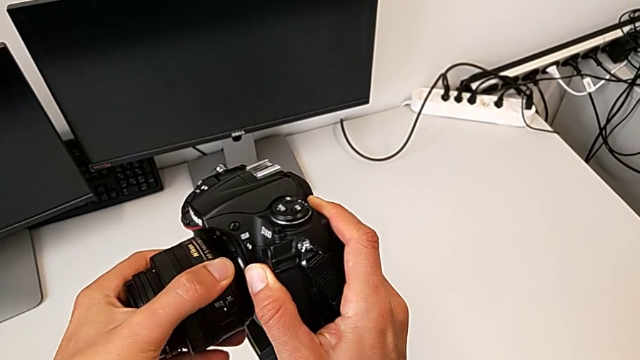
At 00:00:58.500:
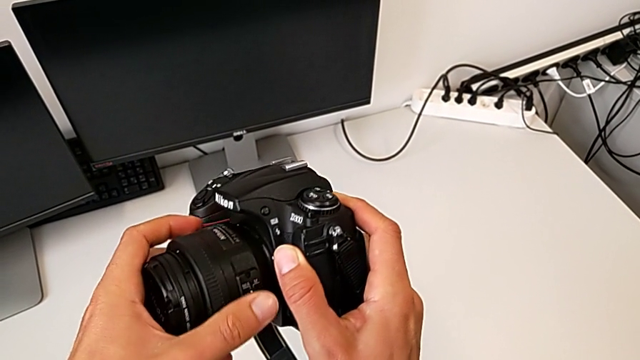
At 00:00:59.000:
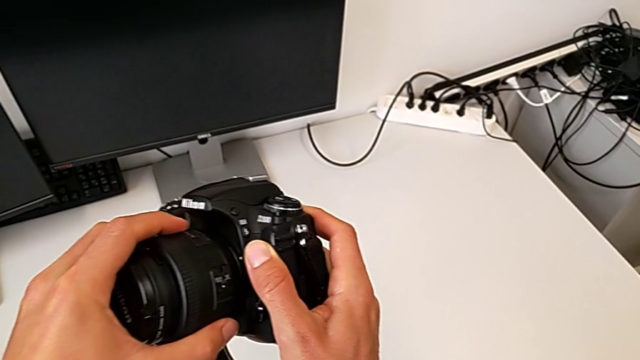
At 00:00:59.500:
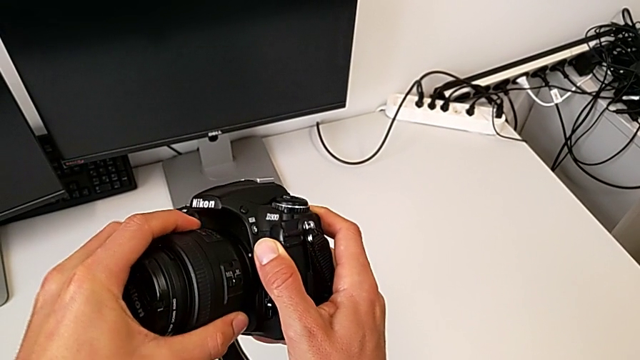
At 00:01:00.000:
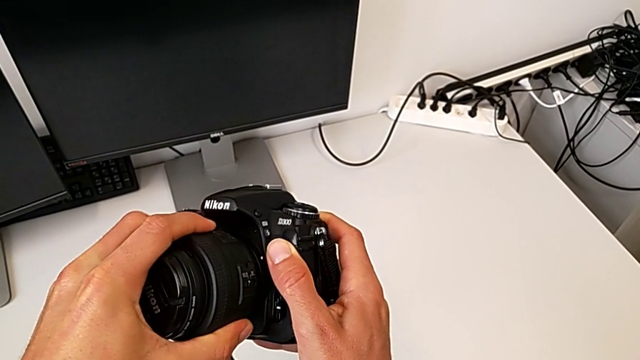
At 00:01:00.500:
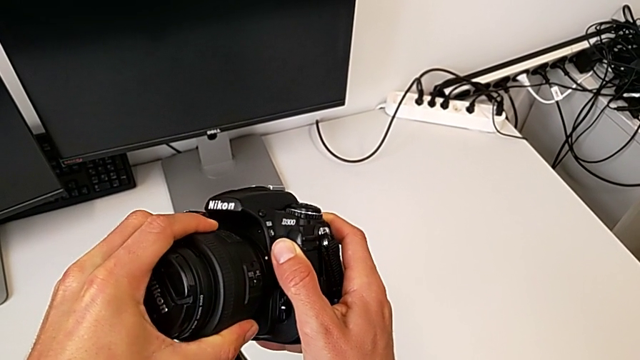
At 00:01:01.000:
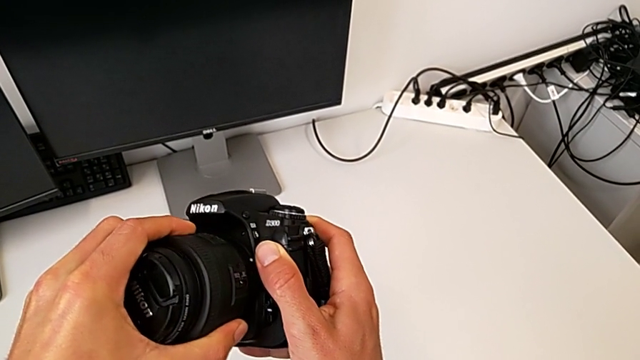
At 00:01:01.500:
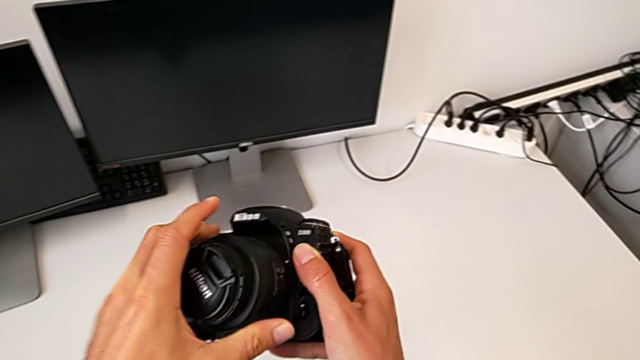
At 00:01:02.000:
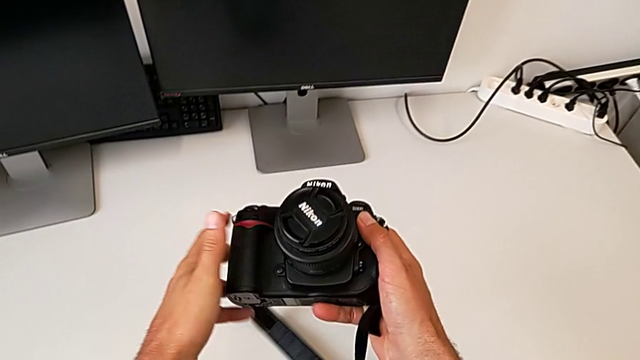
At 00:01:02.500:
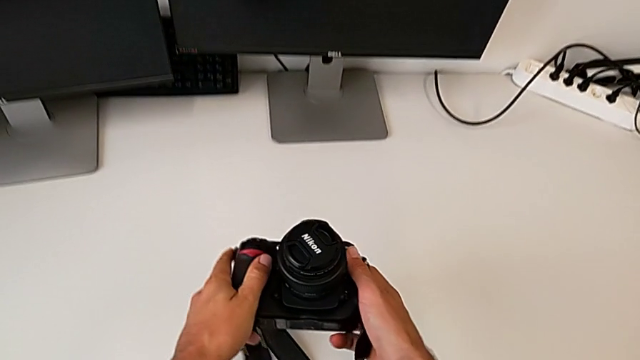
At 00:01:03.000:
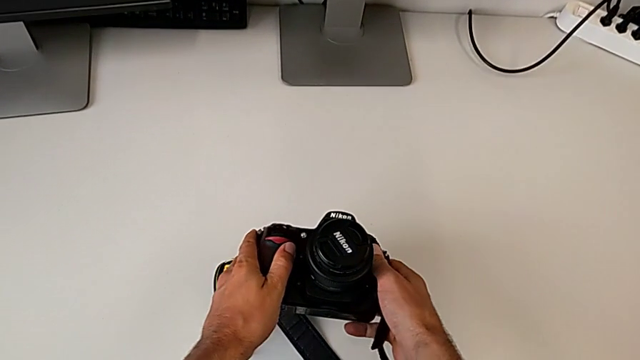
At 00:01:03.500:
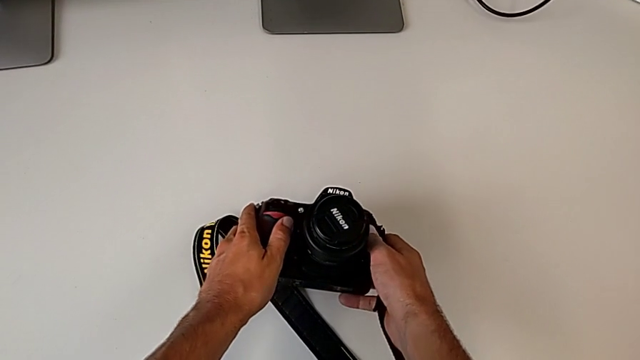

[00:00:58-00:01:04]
The camera wearer is assembling the lens onto the DSLR. They align the lens and place the DSLR.

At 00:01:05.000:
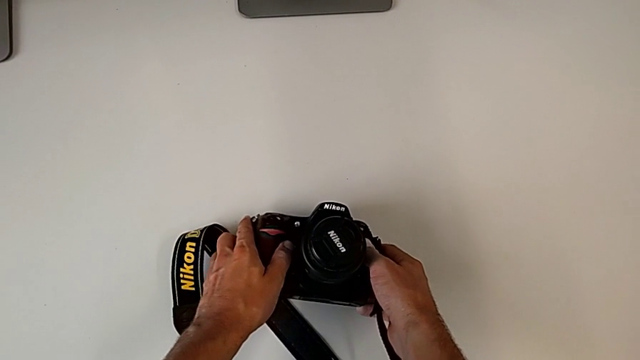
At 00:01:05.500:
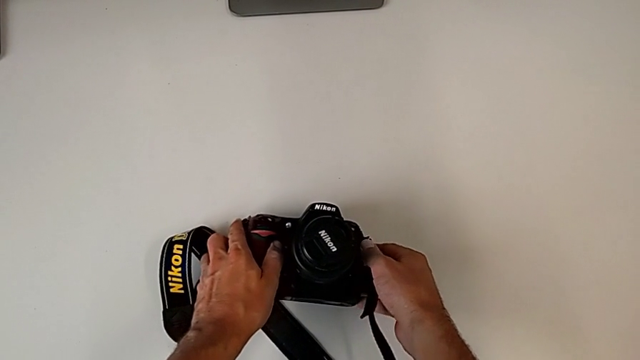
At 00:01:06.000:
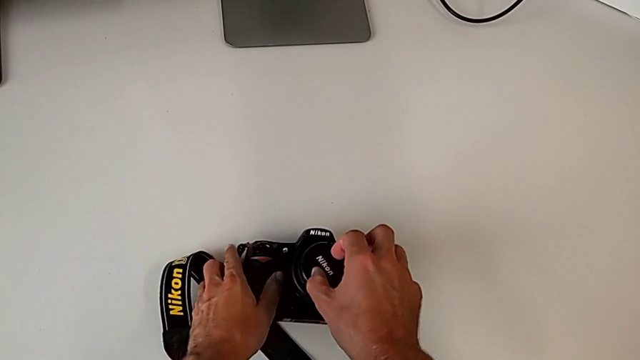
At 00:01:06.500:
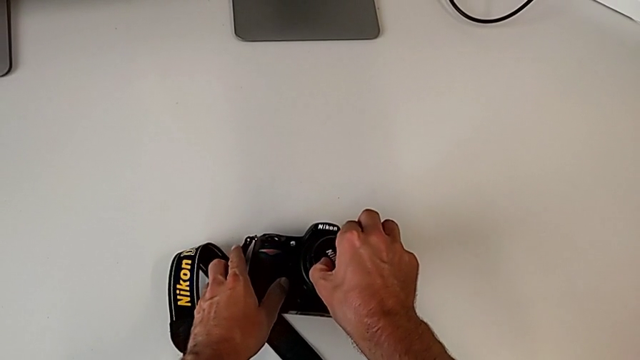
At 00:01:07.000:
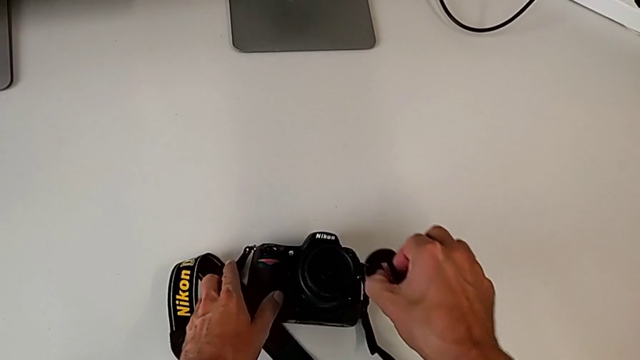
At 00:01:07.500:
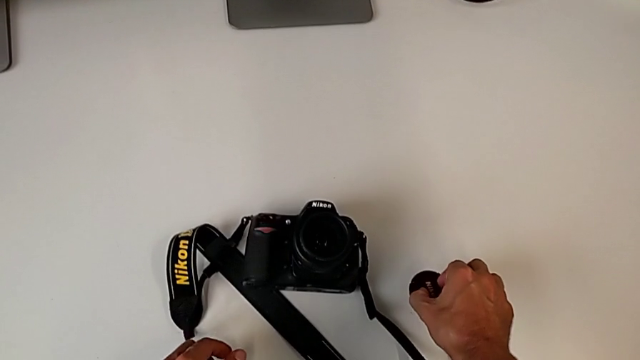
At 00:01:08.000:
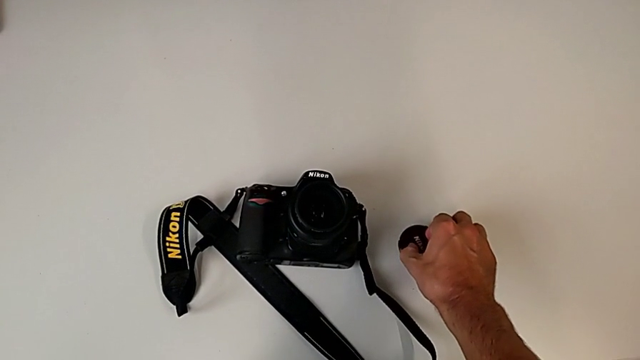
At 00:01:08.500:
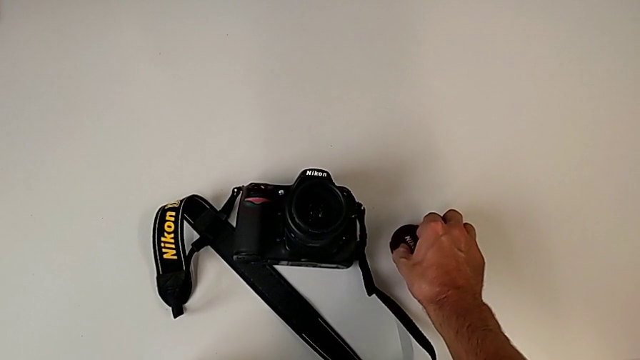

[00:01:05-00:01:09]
The camera wearer detaches the lens cover. They grab the lens, disassemble it and place it.

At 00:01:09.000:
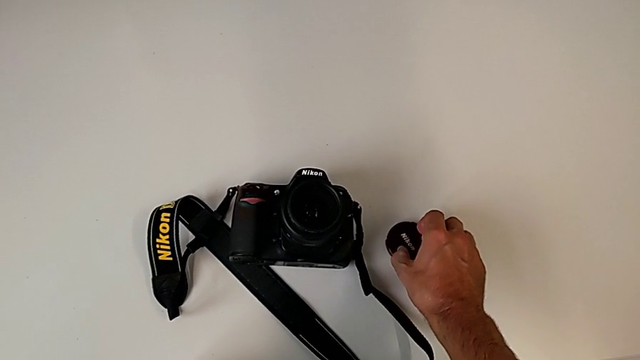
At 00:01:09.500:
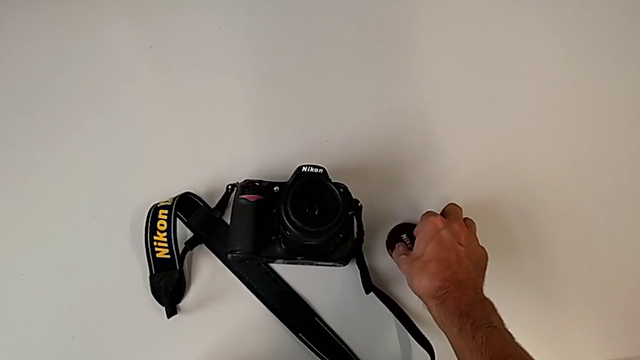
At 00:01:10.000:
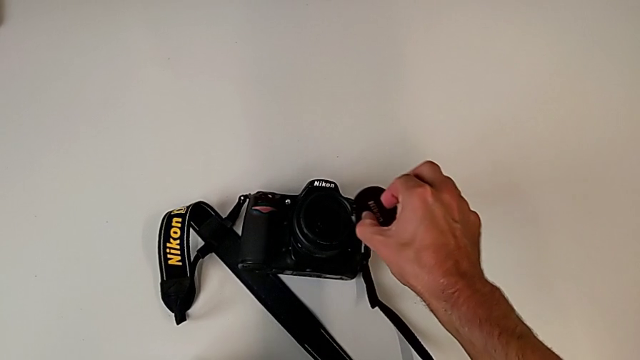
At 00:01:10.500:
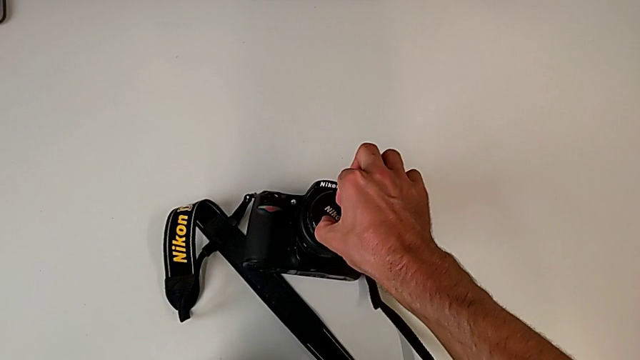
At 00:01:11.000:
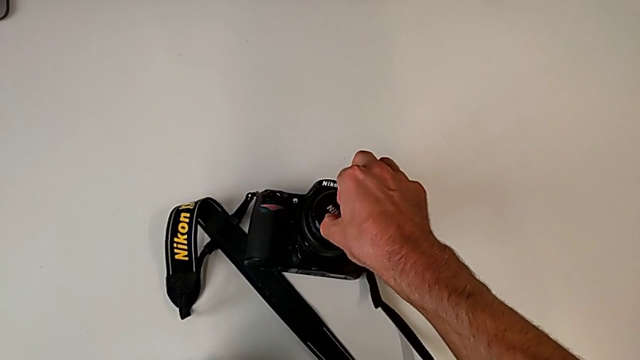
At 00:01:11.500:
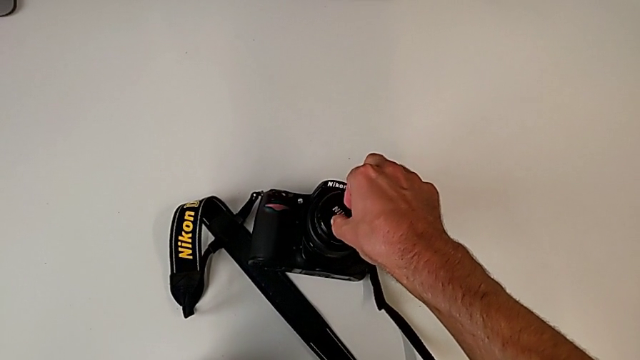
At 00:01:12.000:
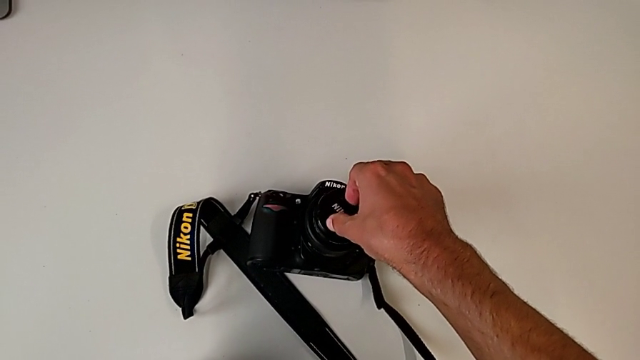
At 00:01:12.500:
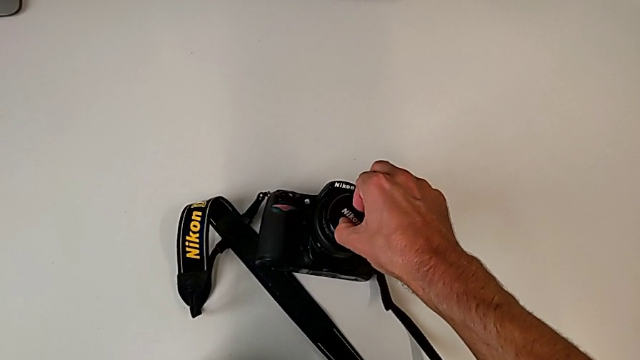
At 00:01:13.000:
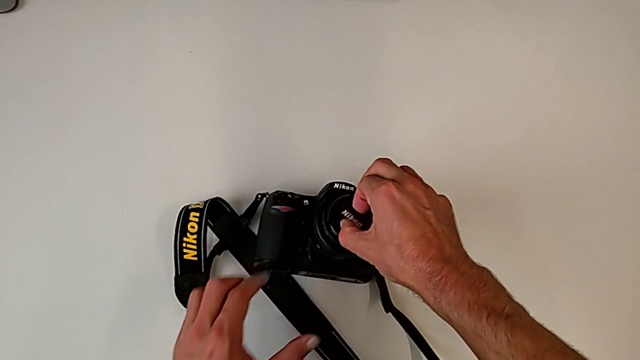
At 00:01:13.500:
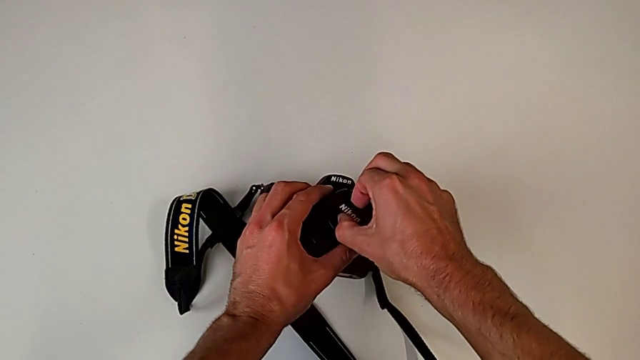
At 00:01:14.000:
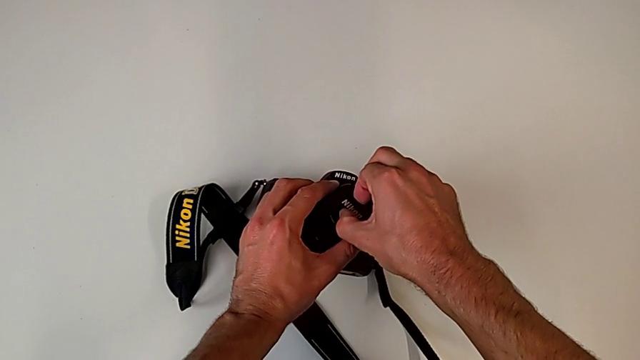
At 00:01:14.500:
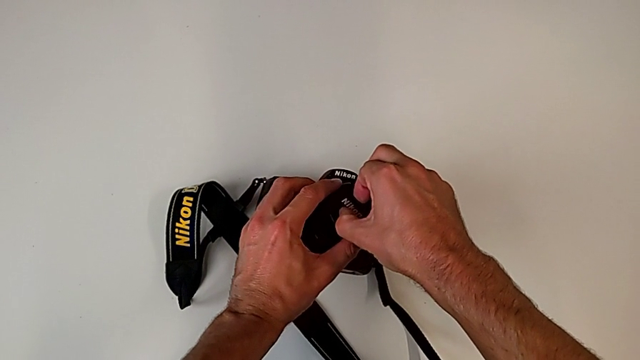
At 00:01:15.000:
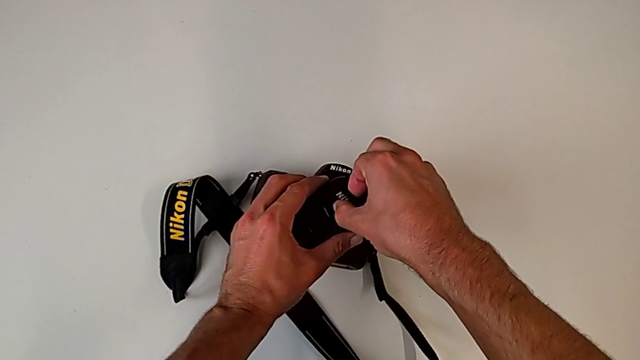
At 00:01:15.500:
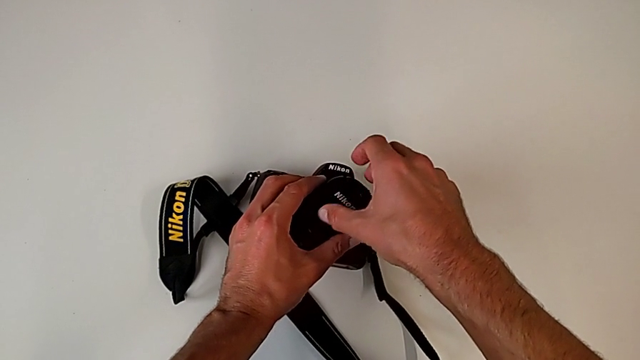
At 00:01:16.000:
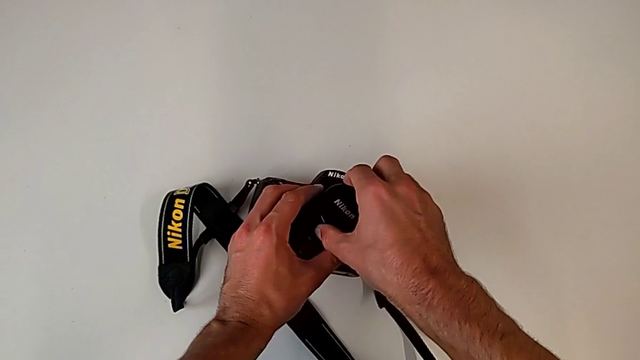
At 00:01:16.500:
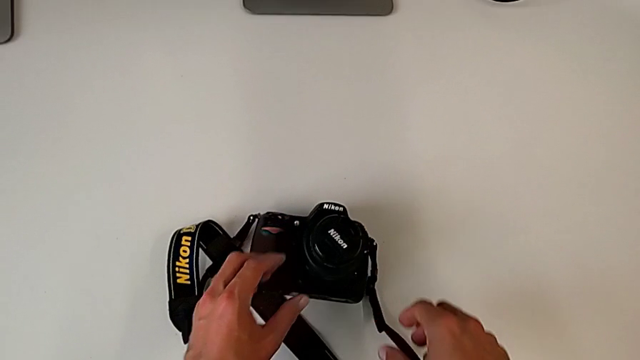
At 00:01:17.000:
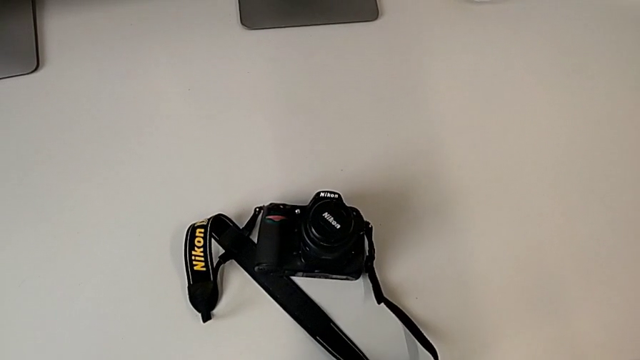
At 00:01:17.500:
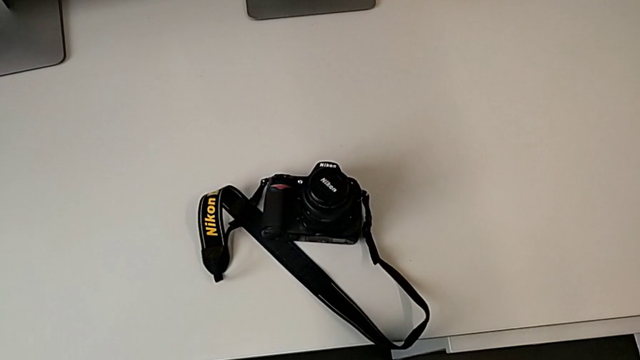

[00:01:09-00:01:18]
The camera wearer attaches the lens cover. They grab the lens, lift it, insert it and assemble it.

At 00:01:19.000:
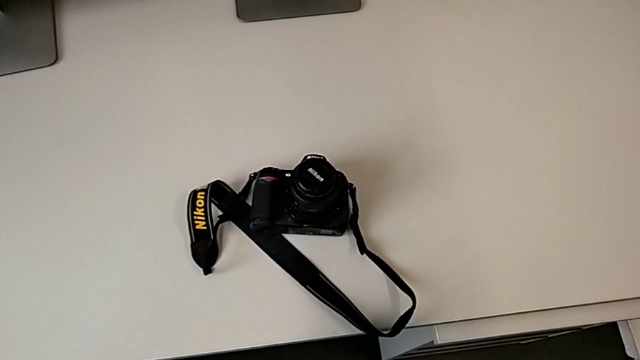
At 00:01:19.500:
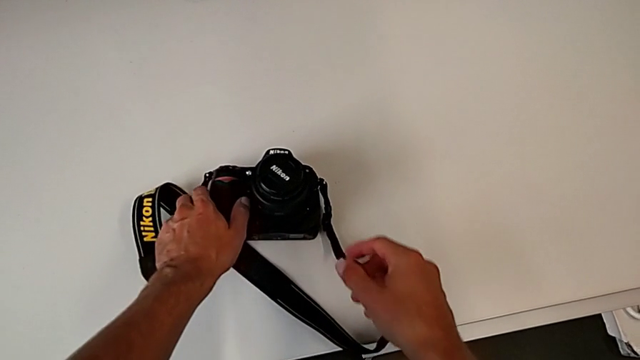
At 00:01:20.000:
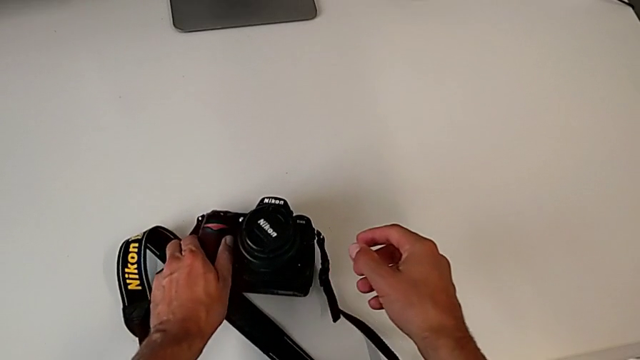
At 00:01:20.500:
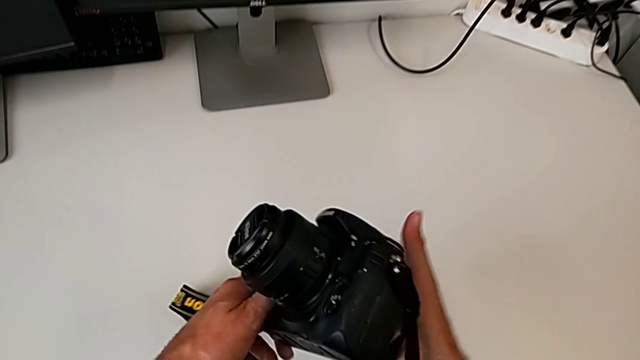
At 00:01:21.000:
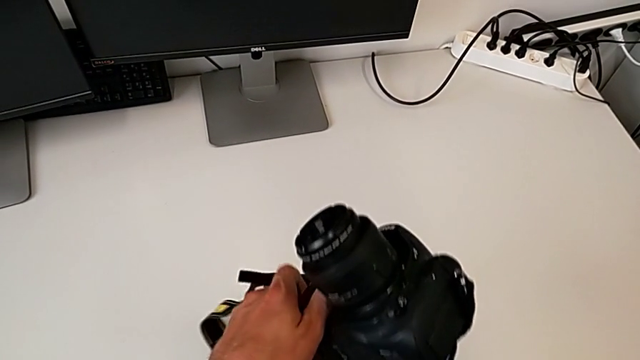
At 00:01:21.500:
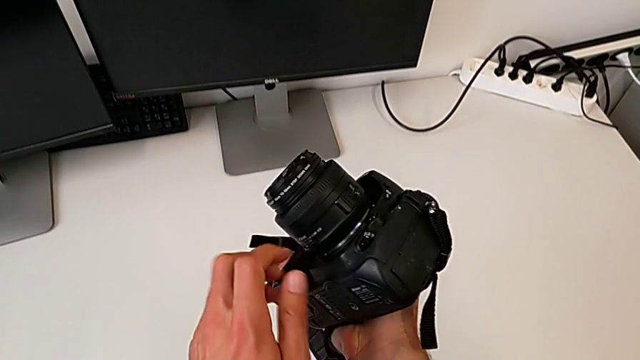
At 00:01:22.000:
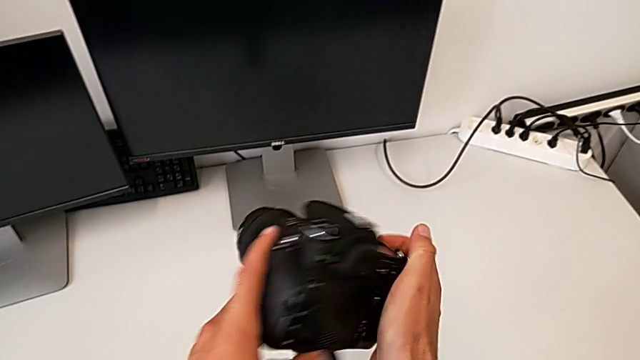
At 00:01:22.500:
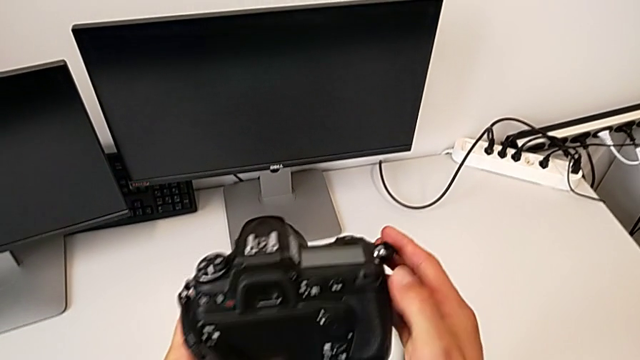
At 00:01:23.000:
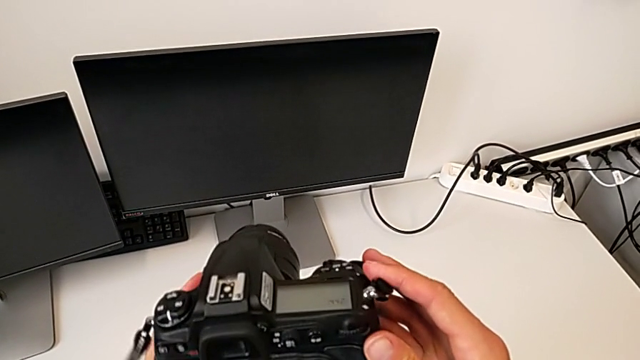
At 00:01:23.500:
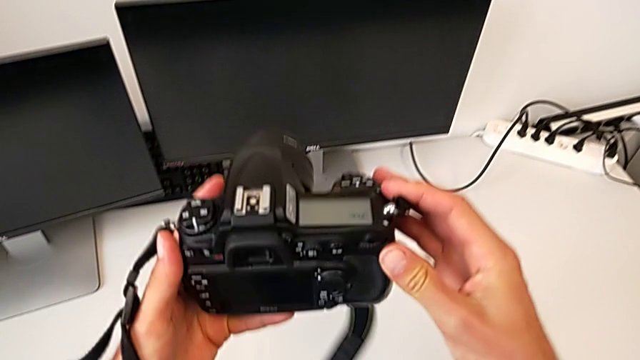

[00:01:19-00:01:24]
The camera wearer is turning on their DSLR. They flip the DSLR and rotate it.
